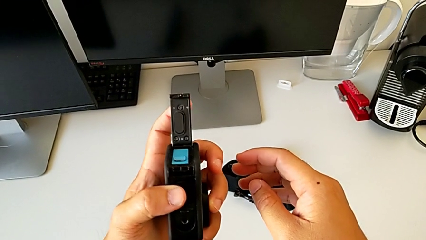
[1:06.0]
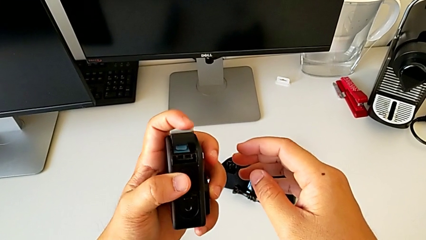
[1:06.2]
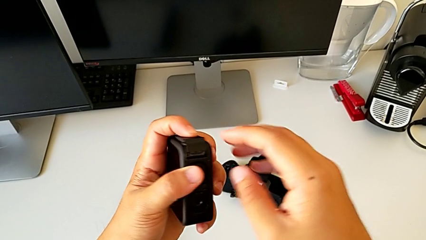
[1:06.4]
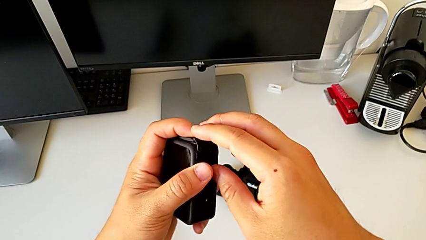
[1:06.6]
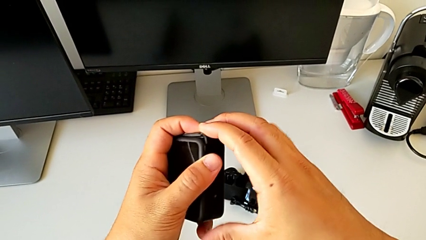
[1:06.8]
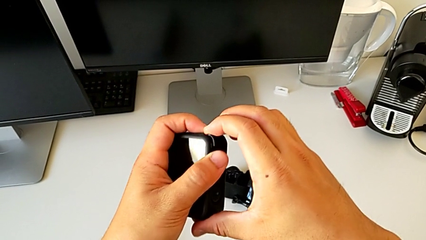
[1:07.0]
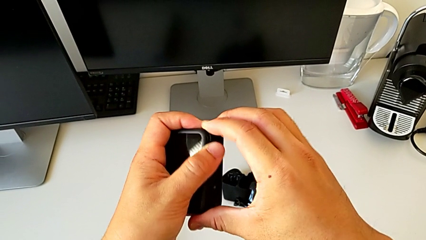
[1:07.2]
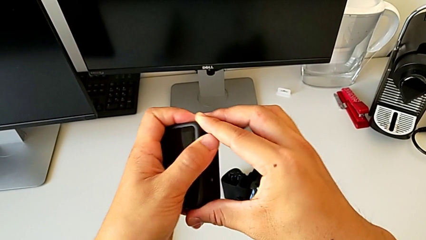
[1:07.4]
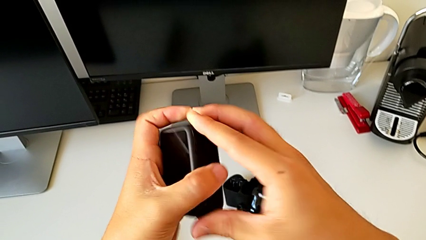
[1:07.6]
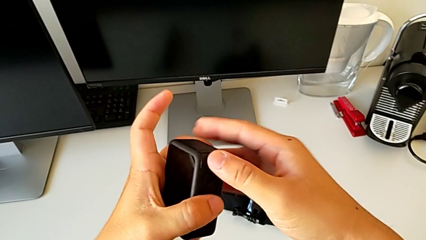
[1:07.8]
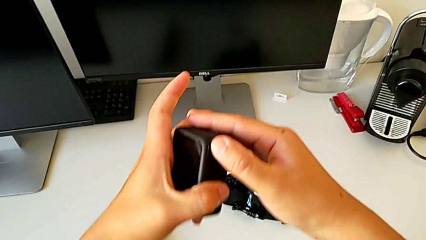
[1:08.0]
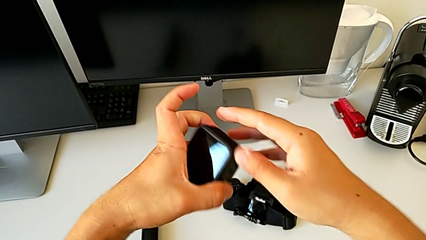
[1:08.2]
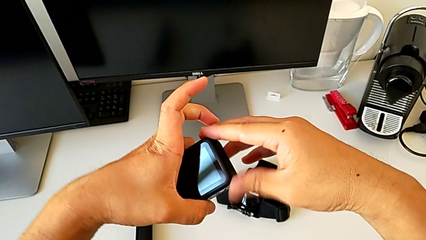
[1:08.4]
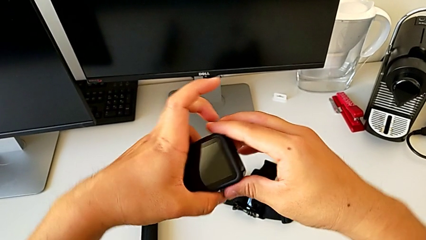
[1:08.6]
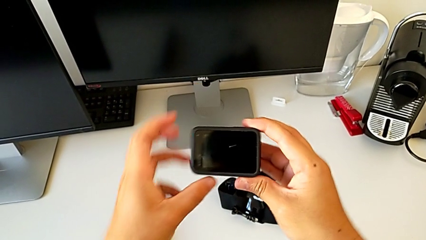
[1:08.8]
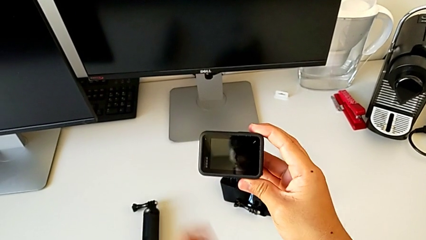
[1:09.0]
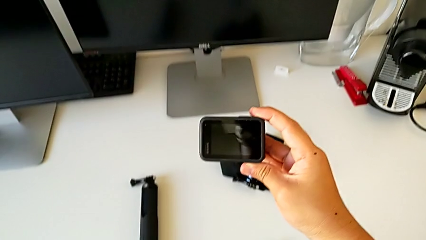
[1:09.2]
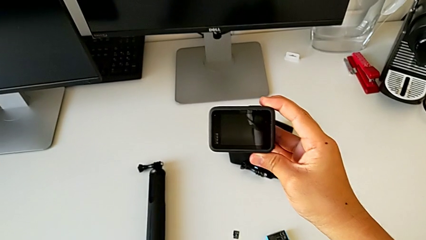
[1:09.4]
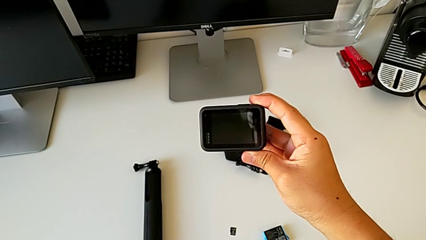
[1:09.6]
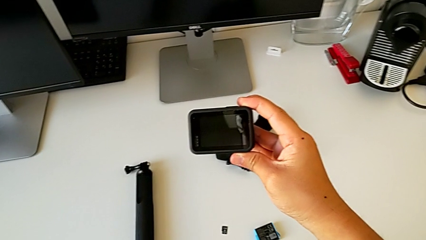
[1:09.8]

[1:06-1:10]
The camera wearer is exchanging the SD card of the GoPro. They close the battery door and rotate the GoPro.

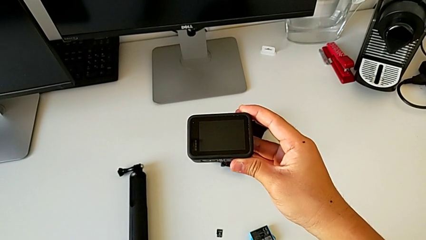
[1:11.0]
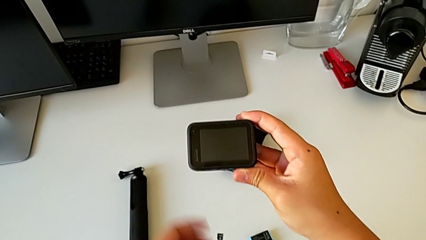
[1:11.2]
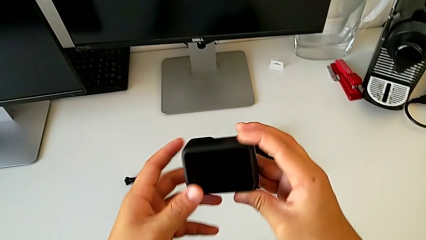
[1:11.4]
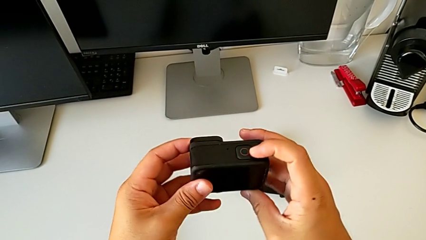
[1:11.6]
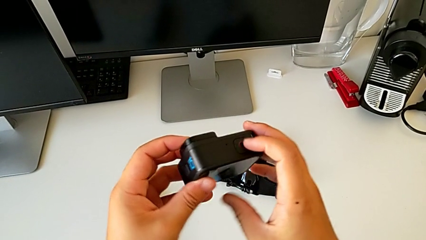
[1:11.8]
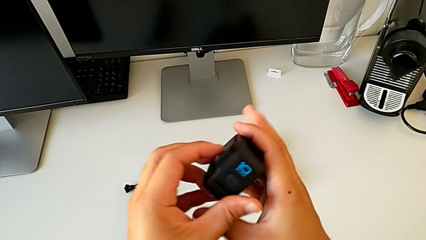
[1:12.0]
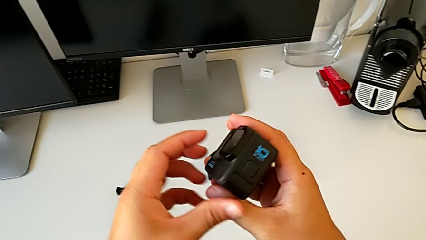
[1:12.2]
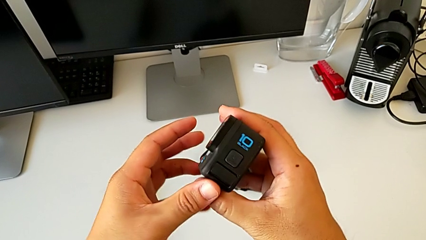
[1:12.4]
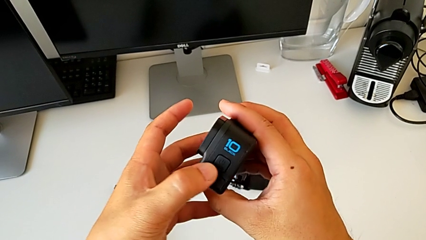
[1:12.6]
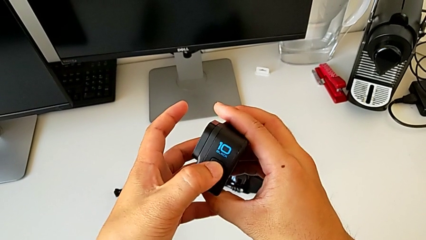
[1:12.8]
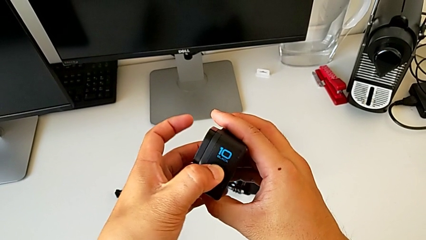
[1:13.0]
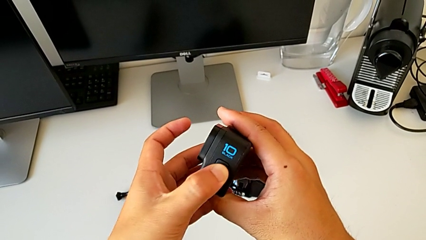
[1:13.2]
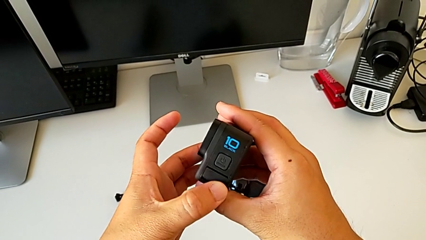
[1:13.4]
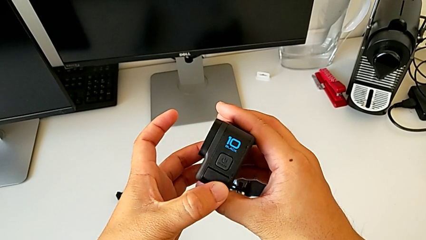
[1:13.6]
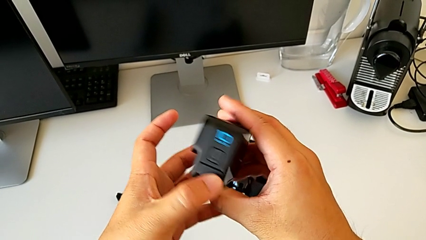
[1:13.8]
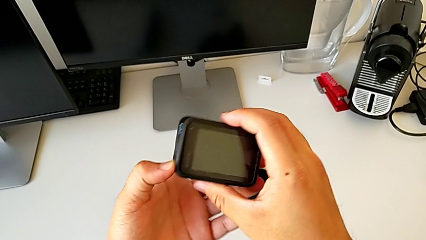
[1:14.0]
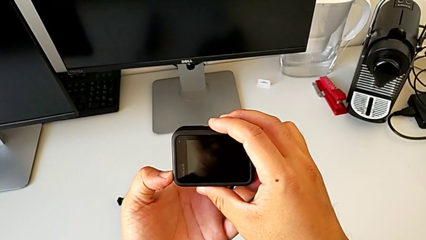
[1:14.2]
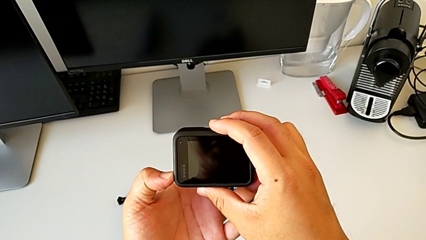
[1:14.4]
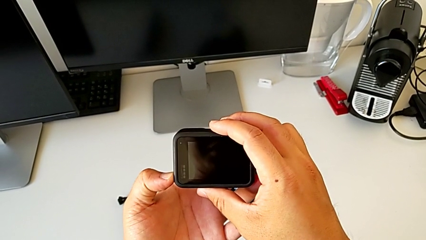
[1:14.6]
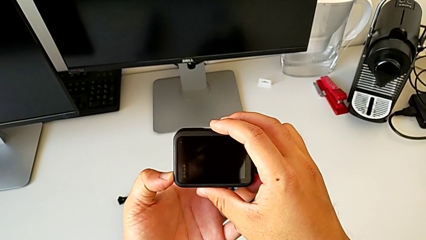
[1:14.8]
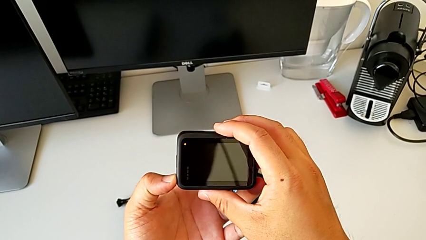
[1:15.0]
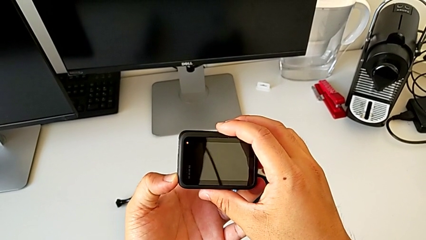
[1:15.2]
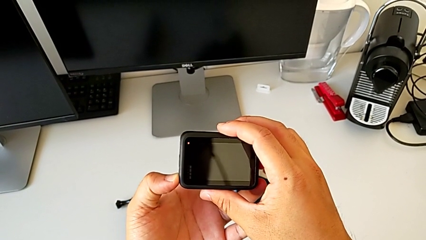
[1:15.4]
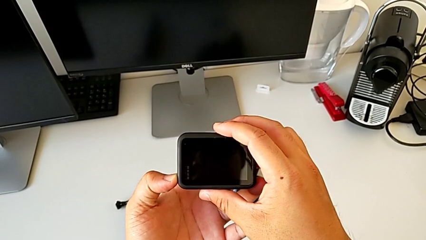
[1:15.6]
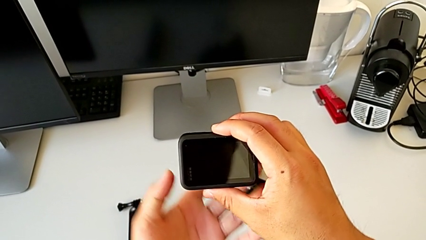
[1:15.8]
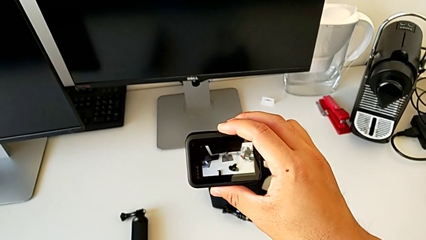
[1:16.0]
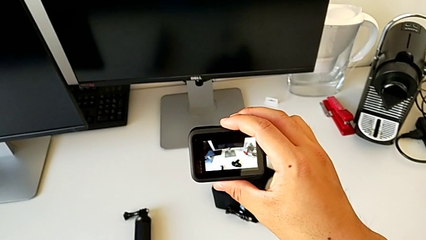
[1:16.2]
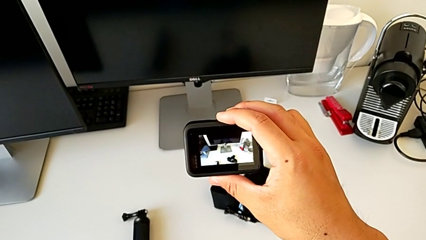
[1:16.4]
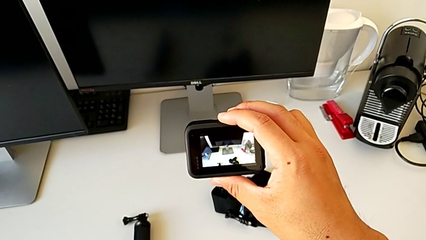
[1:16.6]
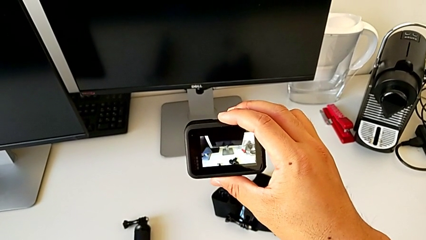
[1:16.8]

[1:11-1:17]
The camera wearer turns on the GoPro. They rotate the GoPro and press the button.

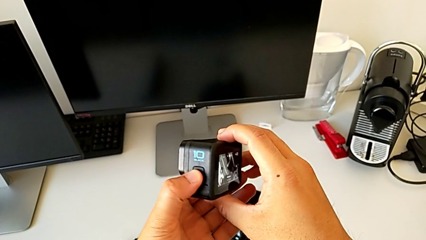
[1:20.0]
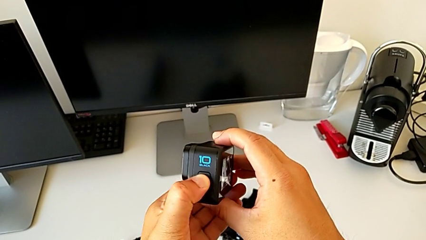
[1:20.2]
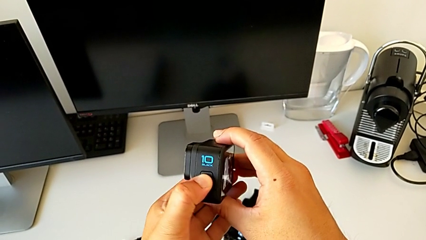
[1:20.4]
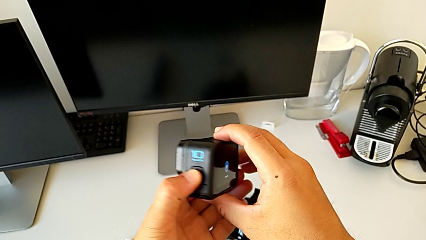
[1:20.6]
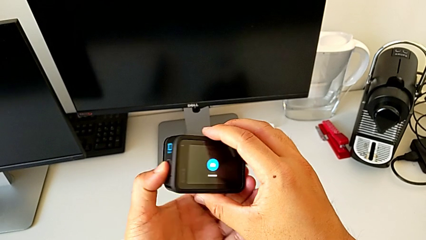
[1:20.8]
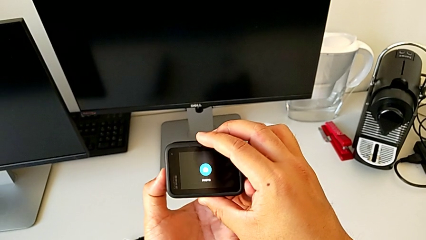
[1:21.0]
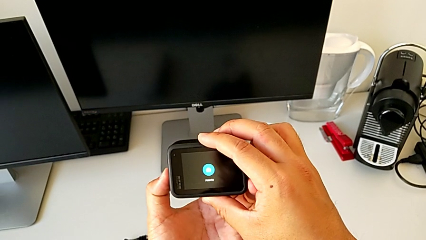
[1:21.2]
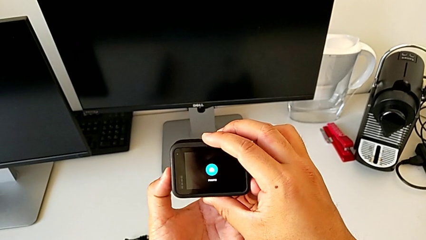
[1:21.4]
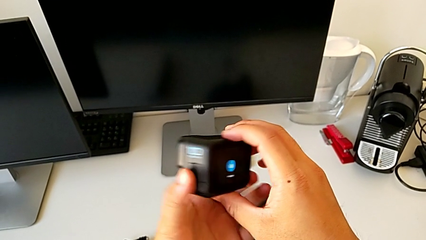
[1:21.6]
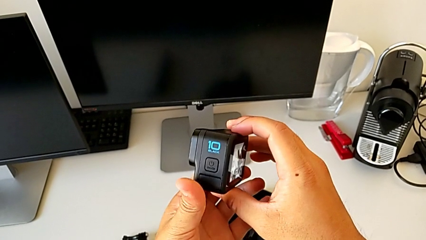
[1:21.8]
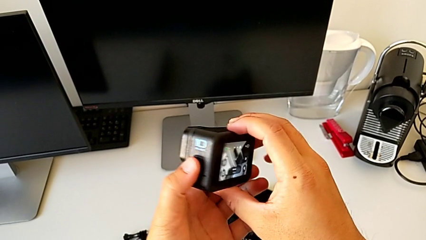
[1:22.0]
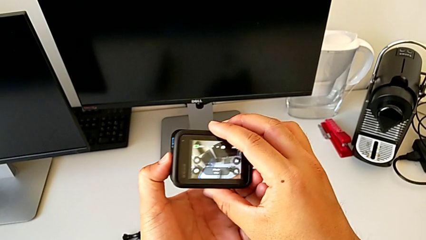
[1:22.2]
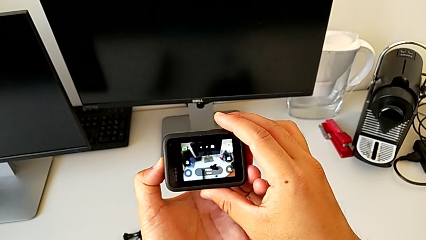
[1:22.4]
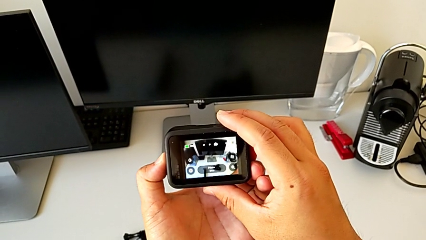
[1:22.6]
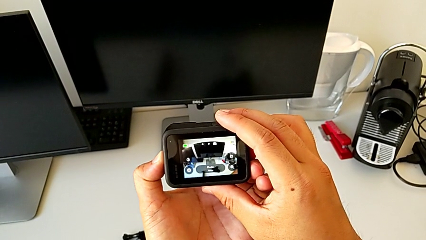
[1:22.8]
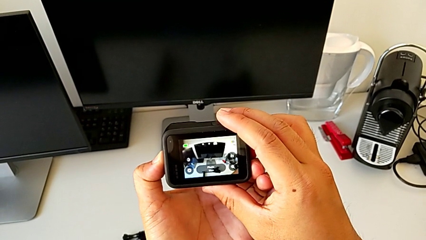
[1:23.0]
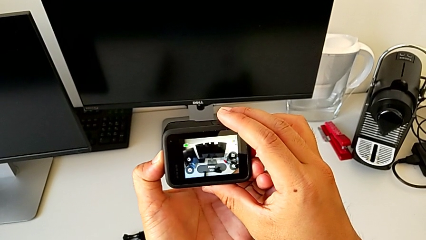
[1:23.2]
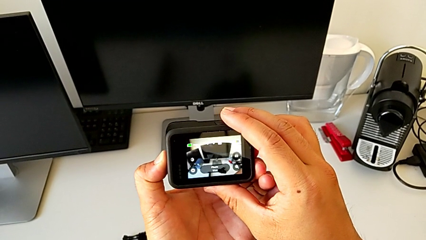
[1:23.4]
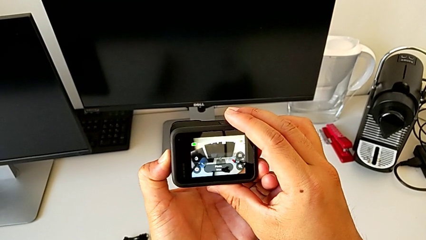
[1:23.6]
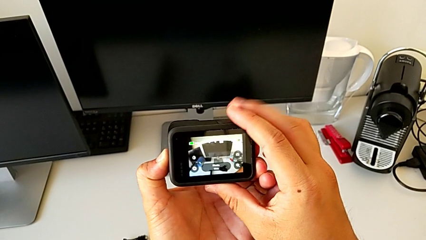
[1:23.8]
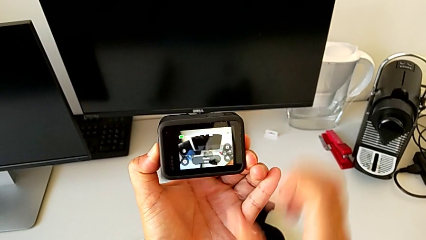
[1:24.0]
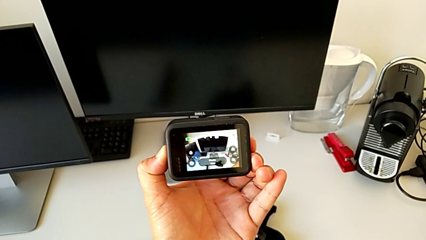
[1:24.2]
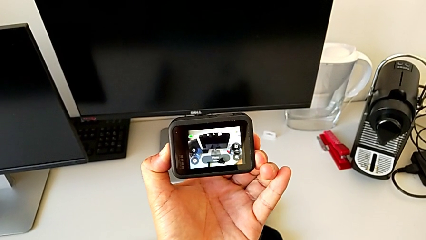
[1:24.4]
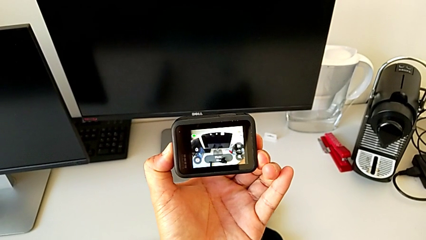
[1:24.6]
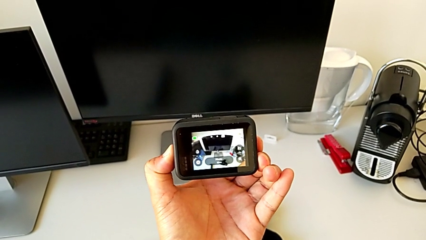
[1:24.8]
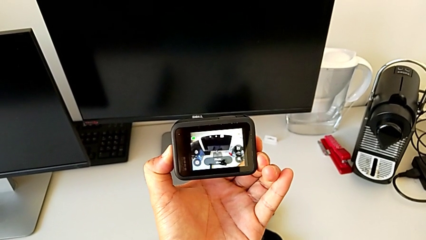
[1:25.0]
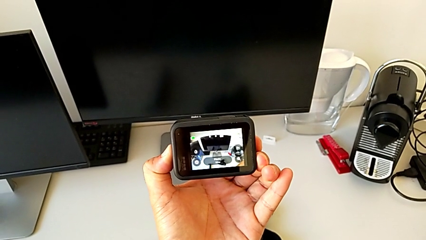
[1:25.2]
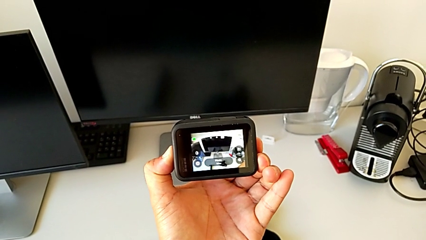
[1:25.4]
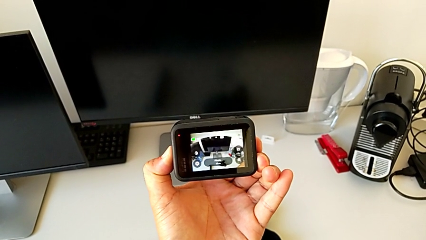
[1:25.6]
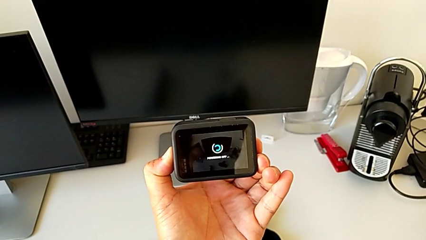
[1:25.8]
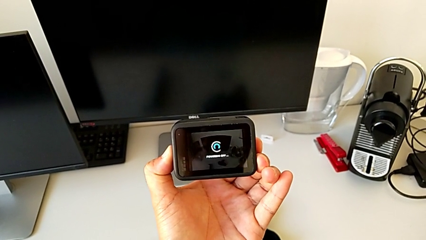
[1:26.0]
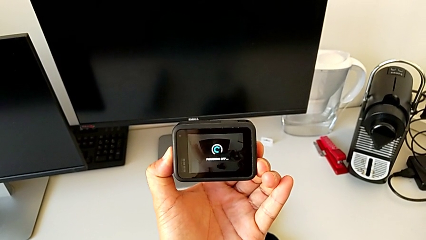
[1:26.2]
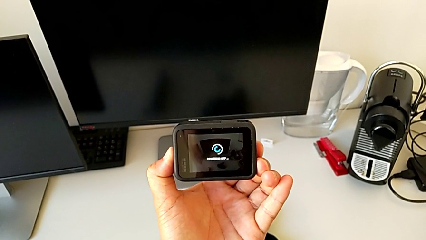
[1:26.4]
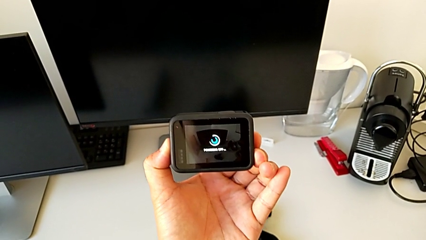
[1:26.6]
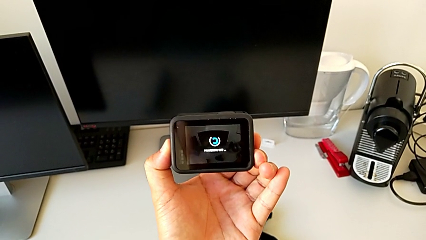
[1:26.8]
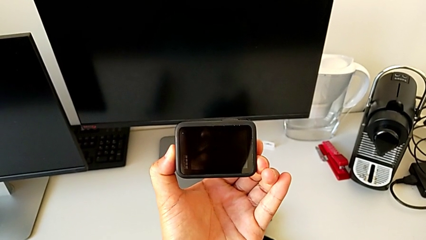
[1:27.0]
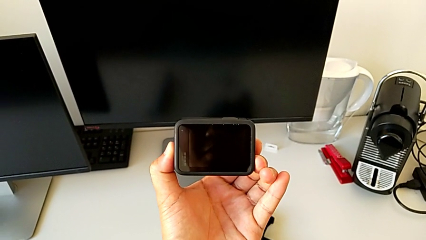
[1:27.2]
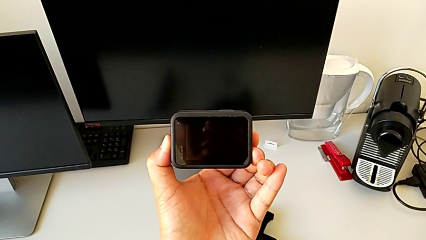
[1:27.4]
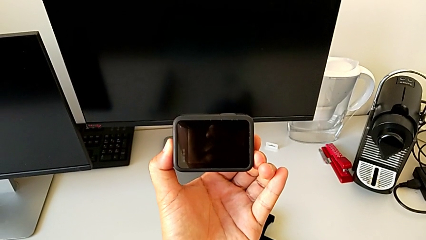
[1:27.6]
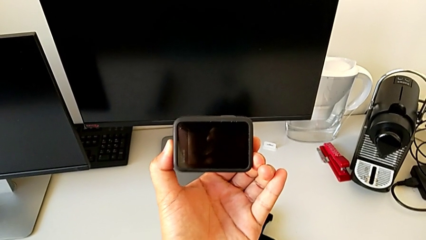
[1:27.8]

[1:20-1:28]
The camera wearer turns off the GoPro. They press the GoPro, press the button and hold it.
